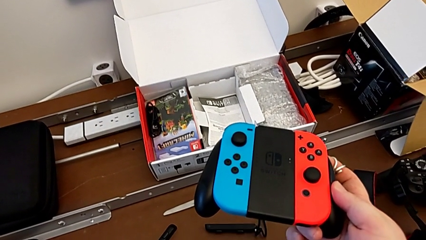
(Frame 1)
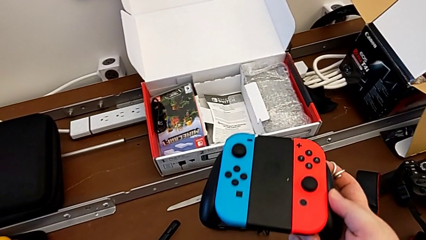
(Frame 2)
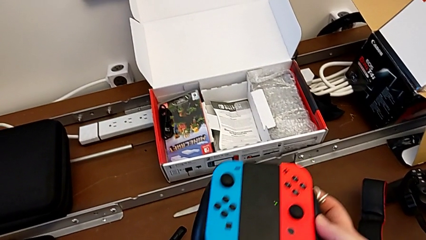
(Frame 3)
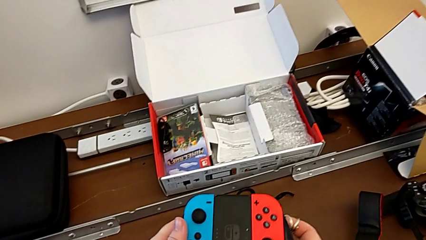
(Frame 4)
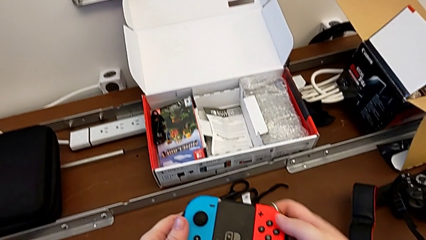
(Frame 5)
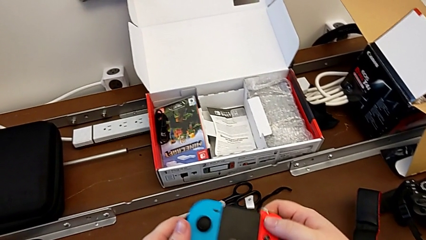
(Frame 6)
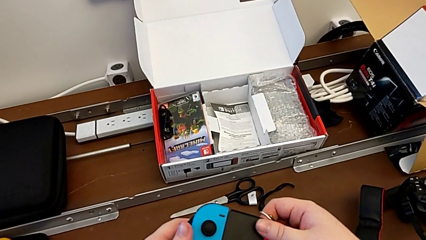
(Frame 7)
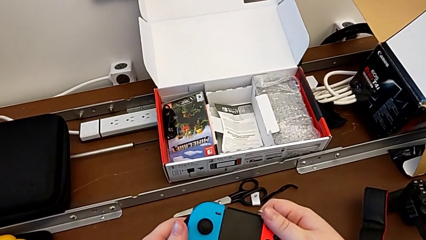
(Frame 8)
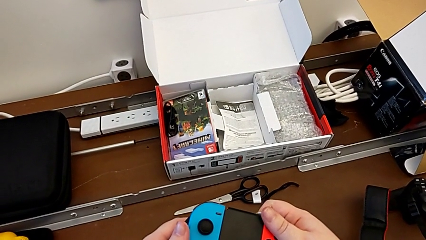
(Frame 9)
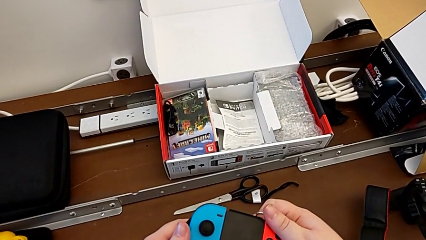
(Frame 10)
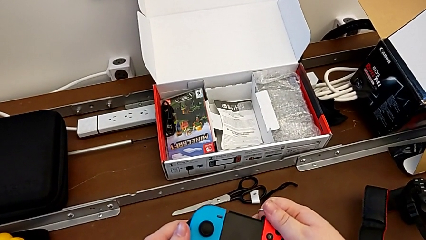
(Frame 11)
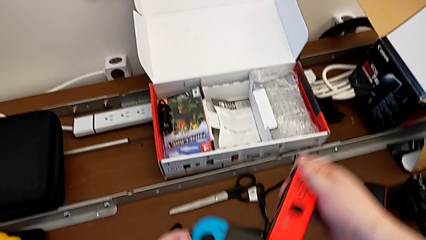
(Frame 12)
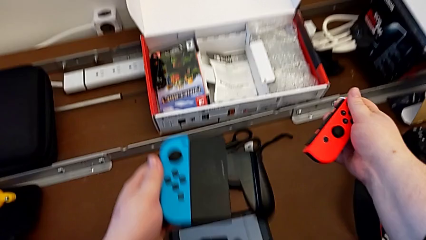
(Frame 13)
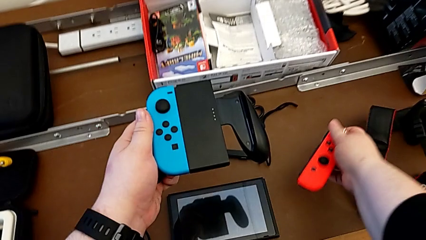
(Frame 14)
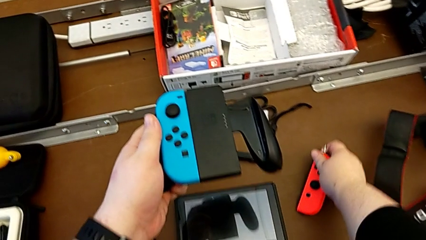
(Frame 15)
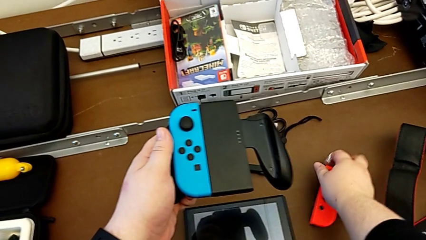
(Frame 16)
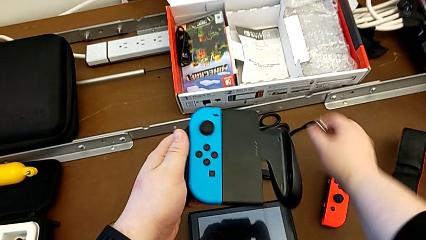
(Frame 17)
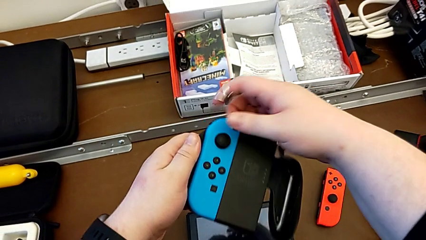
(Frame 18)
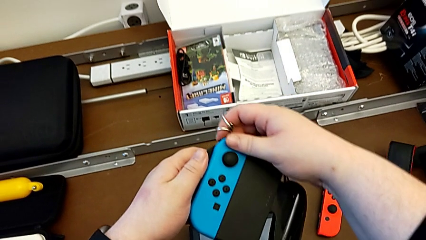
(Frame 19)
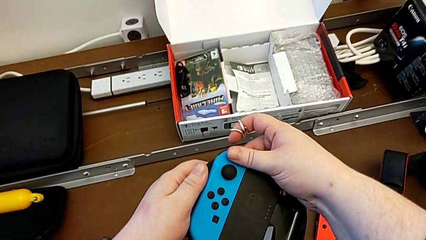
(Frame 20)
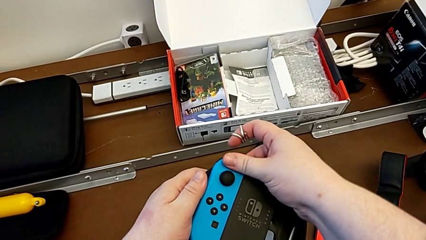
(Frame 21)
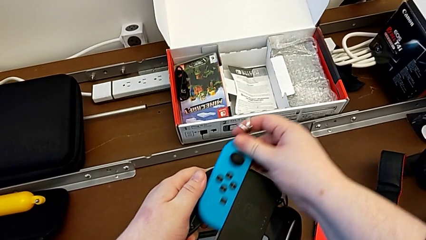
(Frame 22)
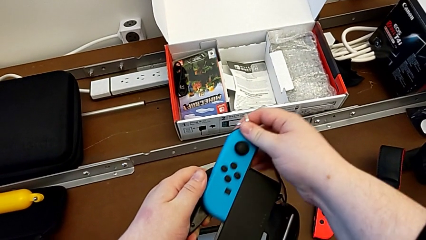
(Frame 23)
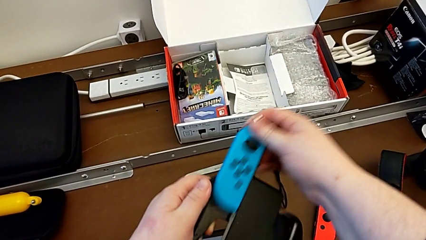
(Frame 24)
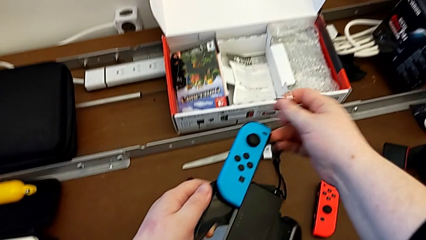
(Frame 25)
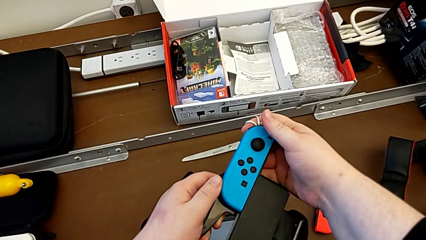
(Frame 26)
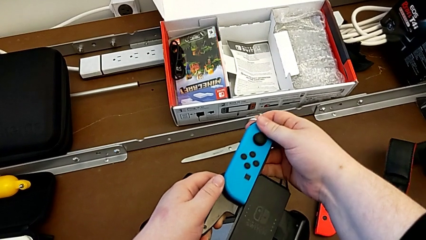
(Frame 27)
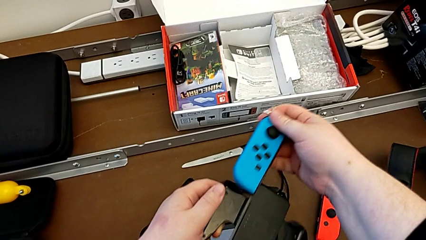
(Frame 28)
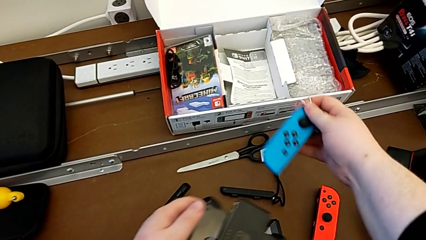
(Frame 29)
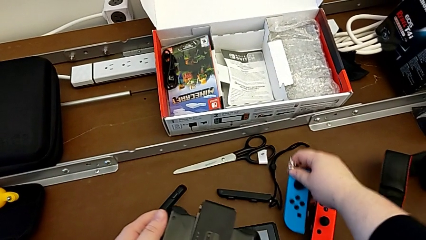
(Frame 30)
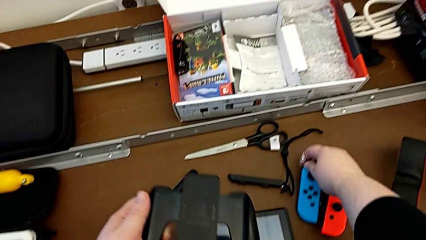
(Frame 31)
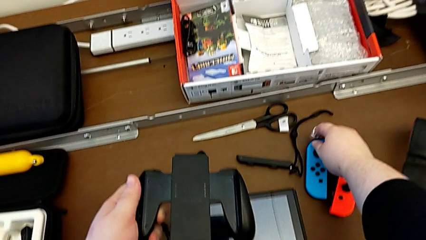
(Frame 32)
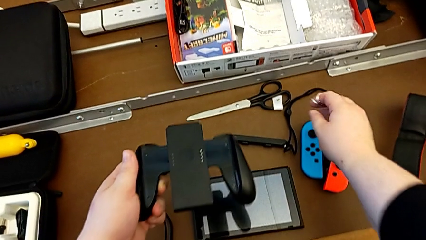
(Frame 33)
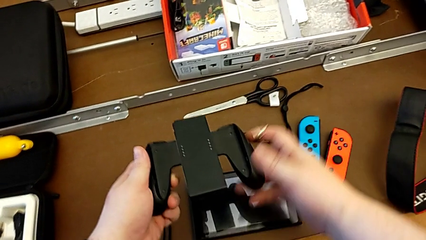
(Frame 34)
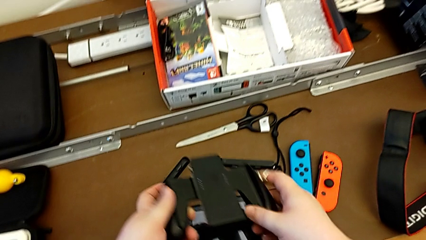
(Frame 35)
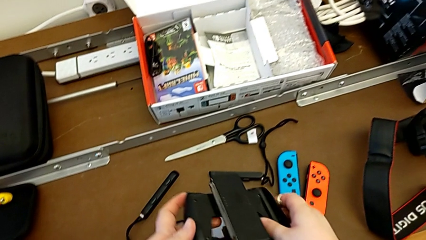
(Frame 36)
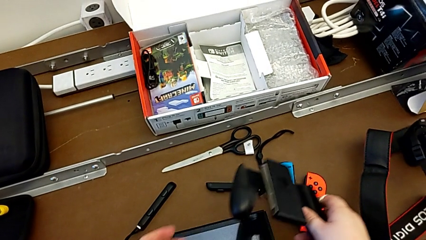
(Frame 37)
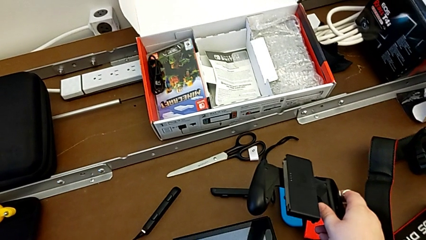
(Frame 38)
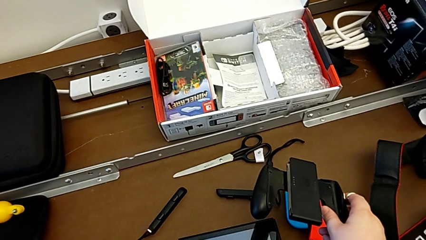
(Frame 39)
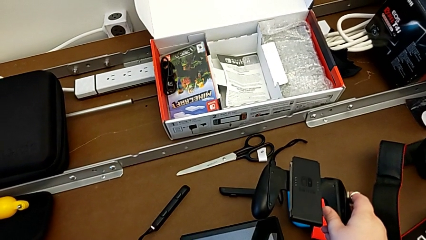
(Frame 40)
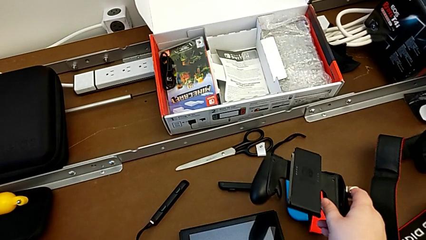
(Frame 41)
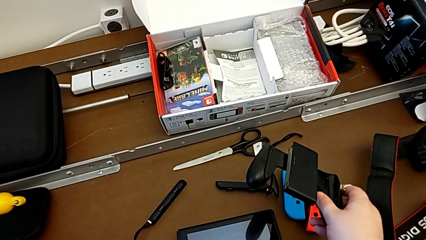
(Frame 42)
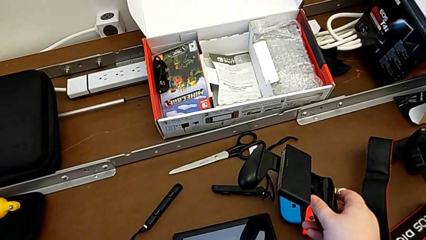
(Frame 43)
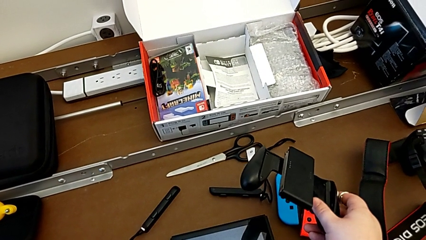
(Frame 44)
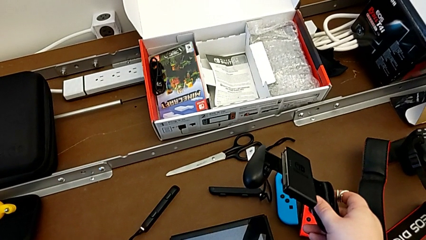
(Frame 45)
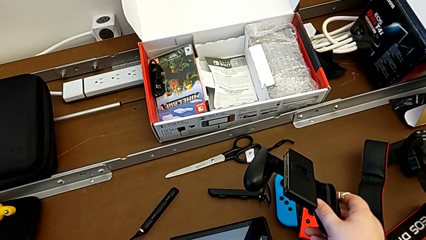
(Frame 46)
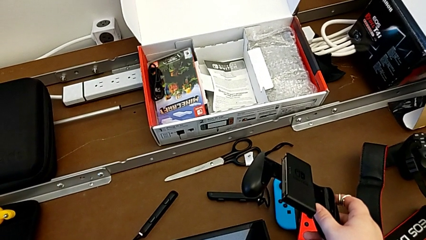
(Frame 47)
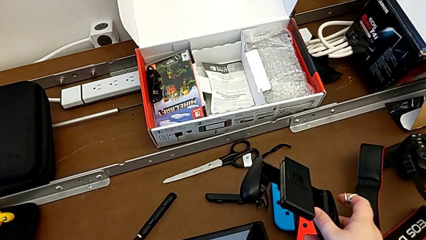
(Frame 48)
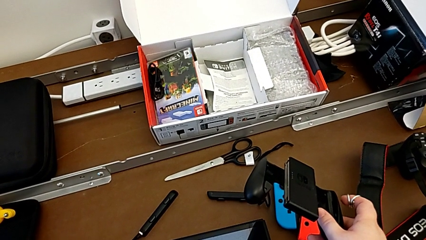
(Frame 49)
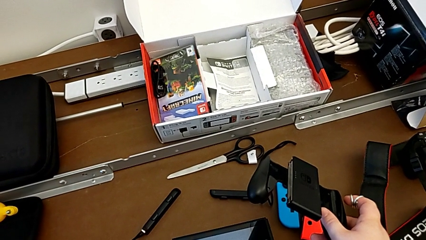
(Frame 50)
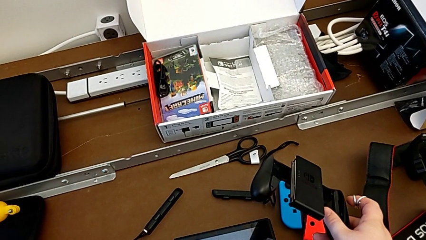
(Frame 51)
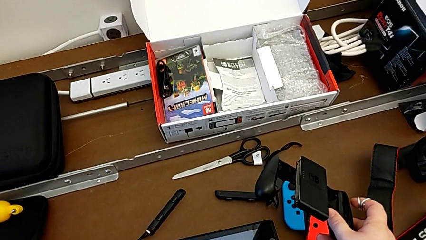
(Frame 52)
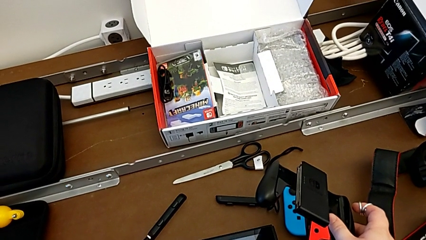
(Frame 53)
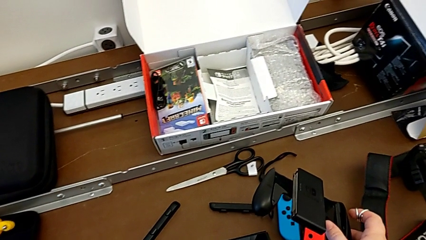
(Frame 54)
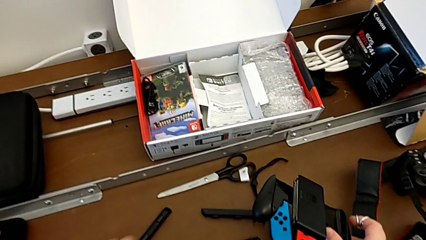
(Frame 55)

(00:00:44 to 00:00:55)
The camera wearer removes the Joy-Con controllers from the comfort grip. They grab the red Joy-Con controller, withdraw it and place it. They grab the blue Joy-Con controller, withdraw it and place it.

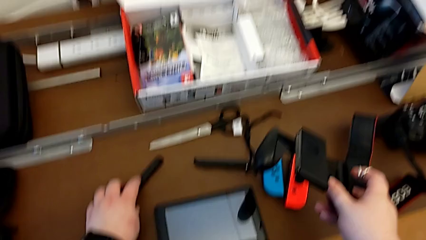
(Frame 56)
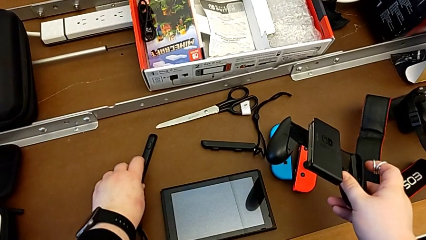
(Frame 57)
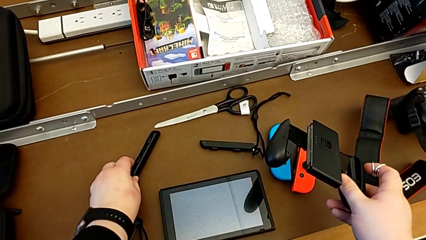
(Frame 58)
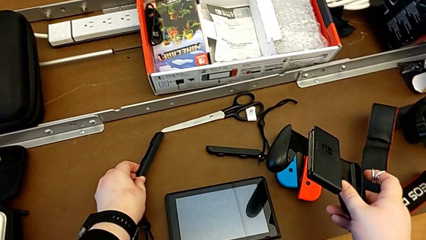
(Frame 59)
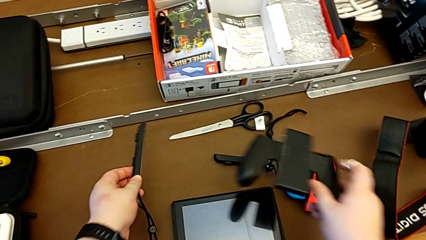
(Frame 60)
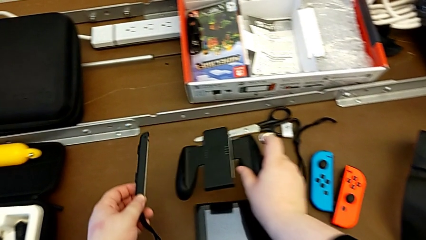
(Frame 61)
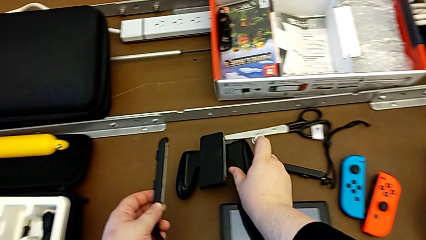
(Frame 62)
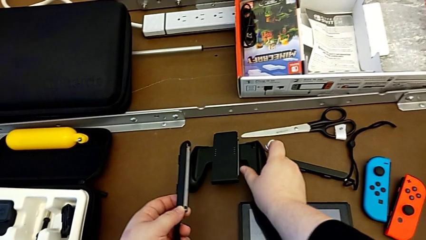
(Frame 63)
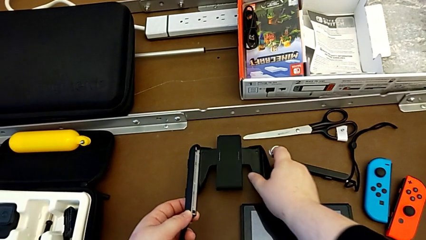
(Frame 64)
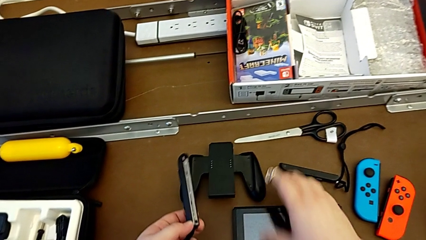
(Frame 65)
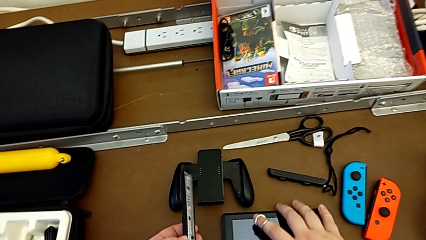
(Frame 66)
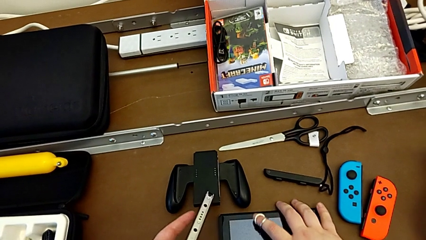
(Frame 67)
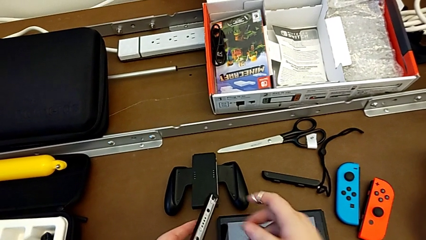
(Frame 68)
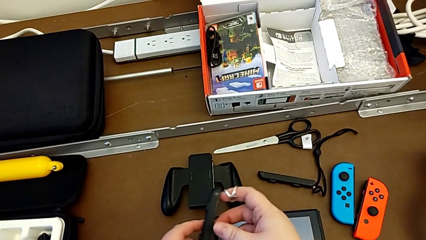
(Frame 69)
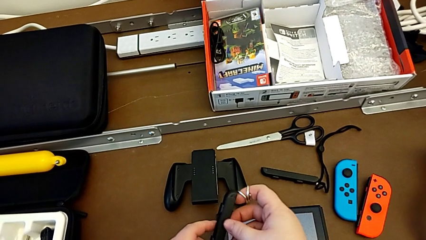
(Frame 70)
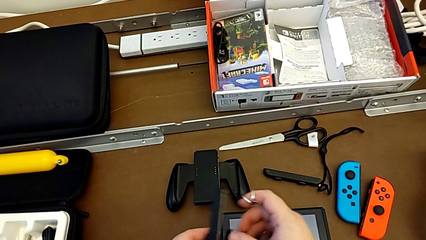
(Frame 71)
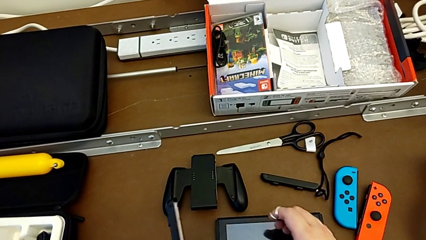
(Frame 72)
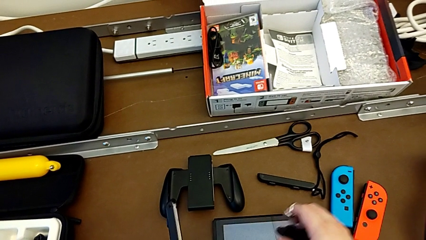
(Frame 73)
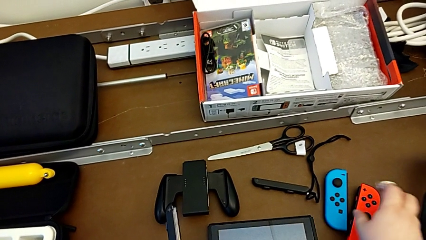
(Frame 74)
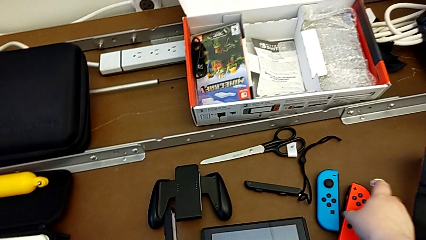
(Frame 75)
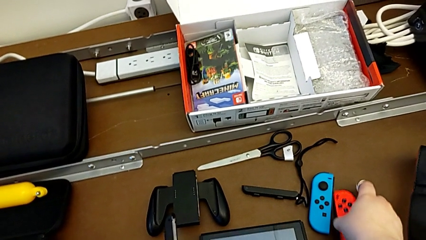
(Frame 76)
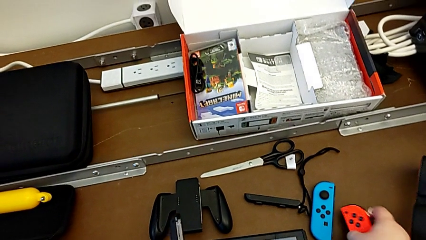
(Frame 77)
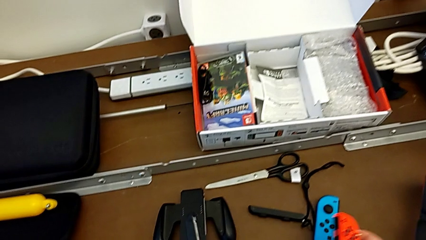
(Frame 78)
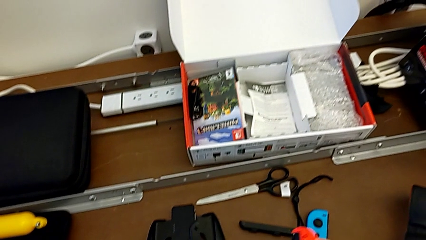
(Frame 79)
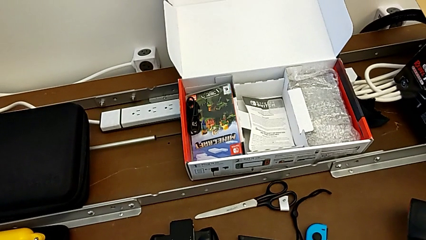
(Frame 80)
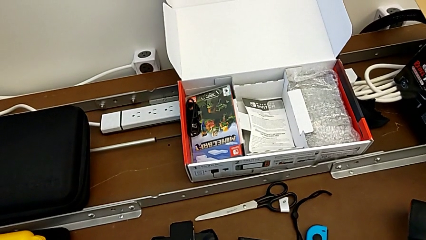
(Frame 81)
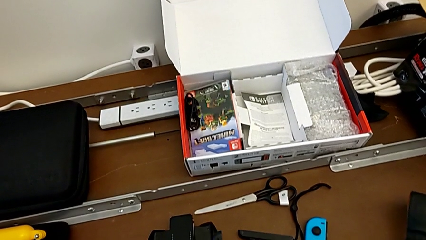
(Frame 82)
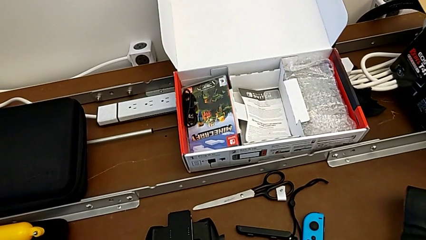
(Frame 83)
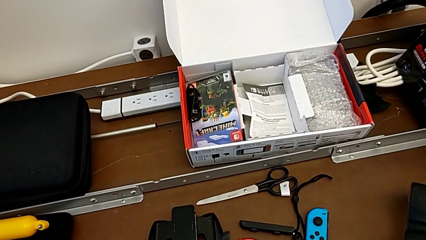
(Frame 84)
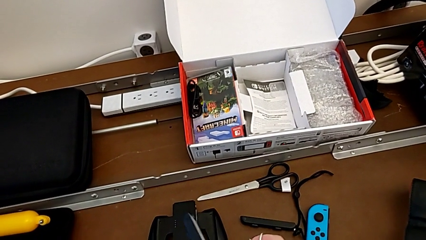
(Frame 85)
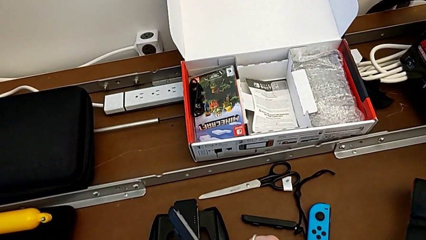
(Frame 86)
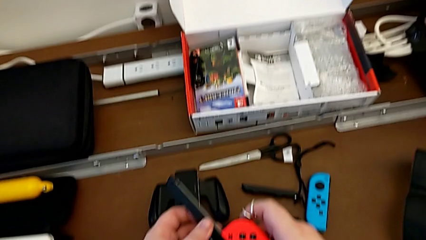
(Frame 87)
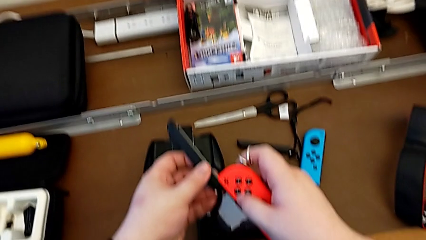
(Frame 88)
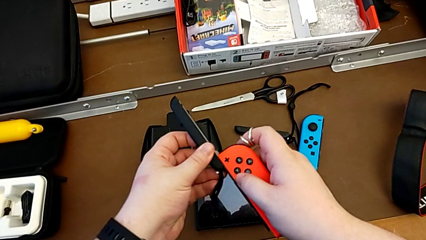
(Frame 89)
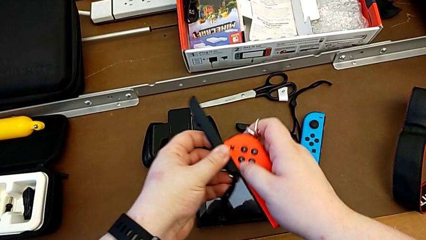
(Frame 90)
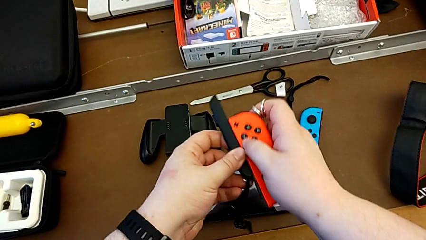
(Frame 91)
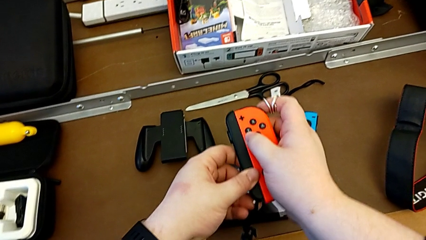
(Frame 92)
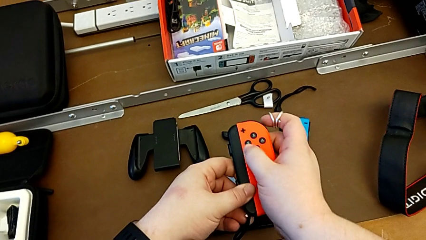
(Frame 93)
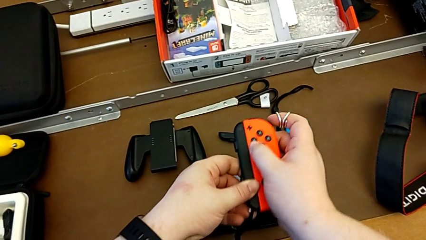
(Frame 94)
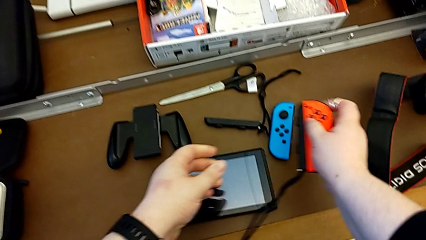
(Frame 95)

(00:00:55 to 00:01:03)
The camera wearer is assembling the Joy-Con controllers with the Joy-Con strap. They lift the Joy-Con strap with the left hand, grab it with the right hand and place the comfort grip with the right hand. They grab the red Joy-Con controller and lift it. They slide the Joy-Con strap with the right hand and place the Joy-Con controller with the right hand.
